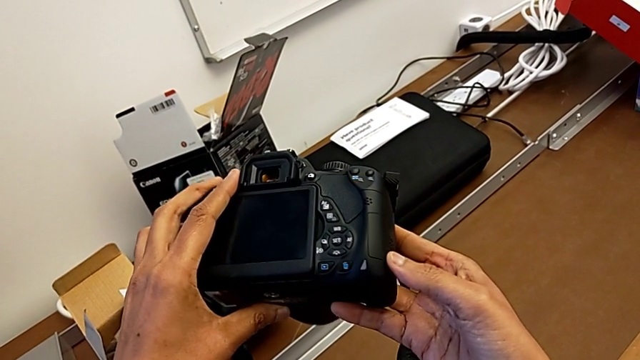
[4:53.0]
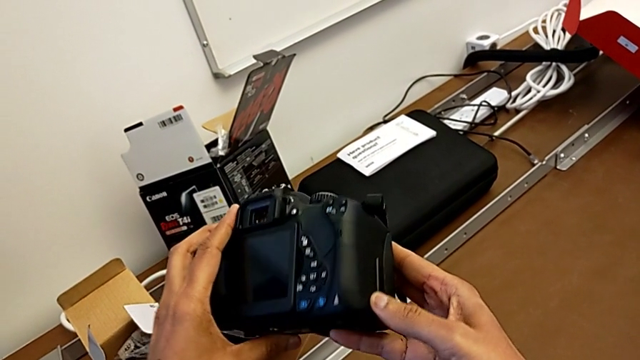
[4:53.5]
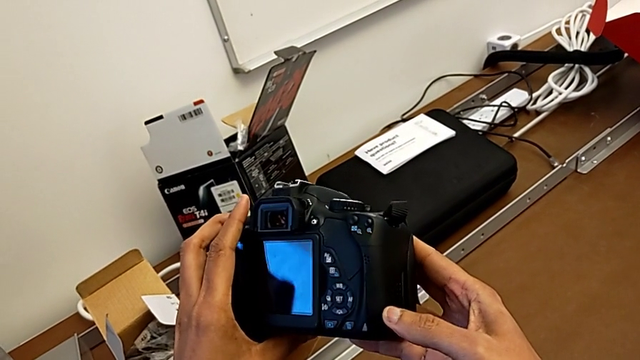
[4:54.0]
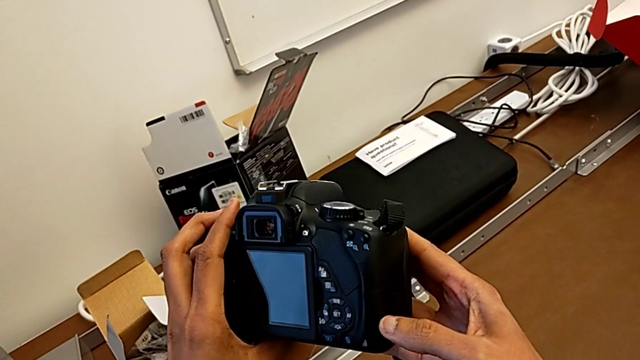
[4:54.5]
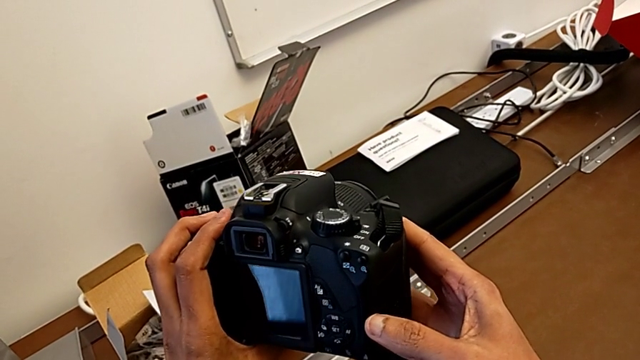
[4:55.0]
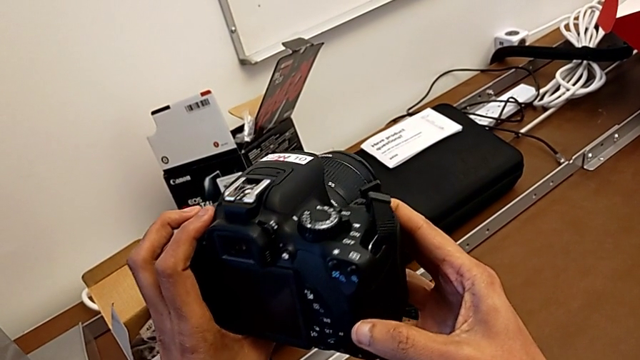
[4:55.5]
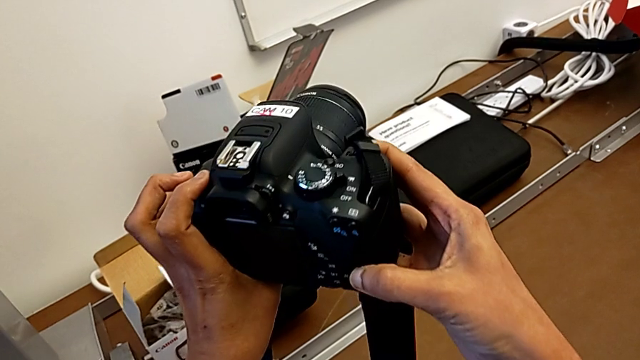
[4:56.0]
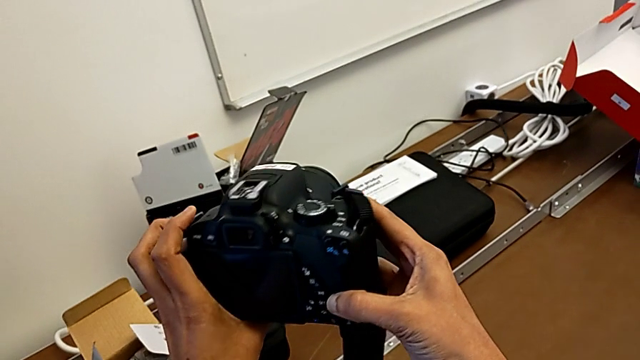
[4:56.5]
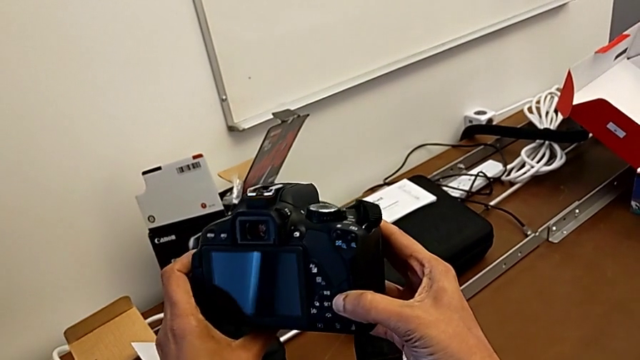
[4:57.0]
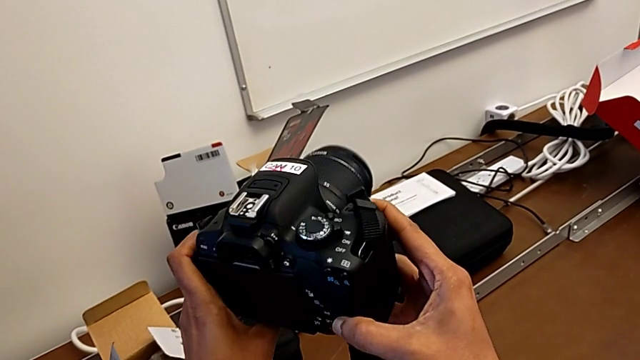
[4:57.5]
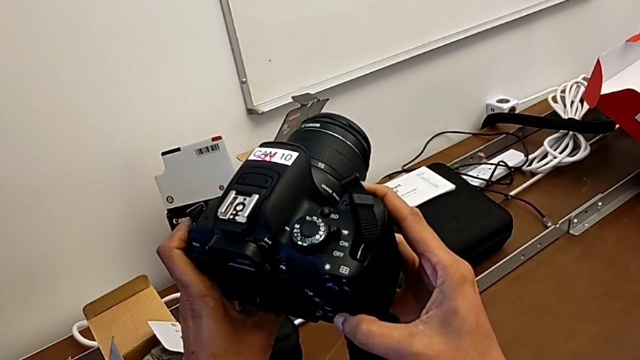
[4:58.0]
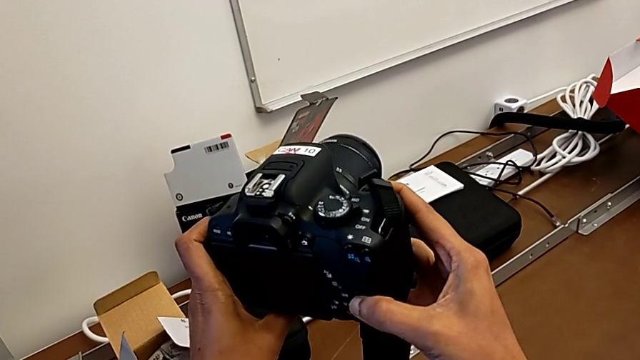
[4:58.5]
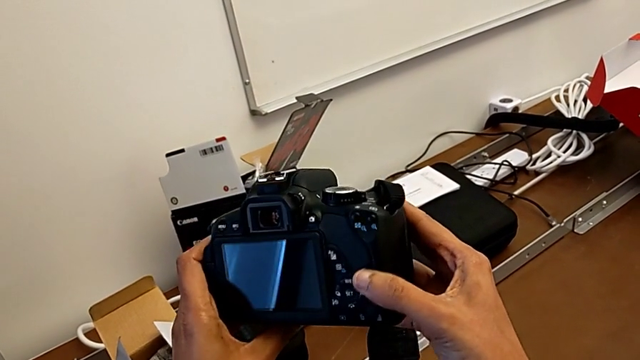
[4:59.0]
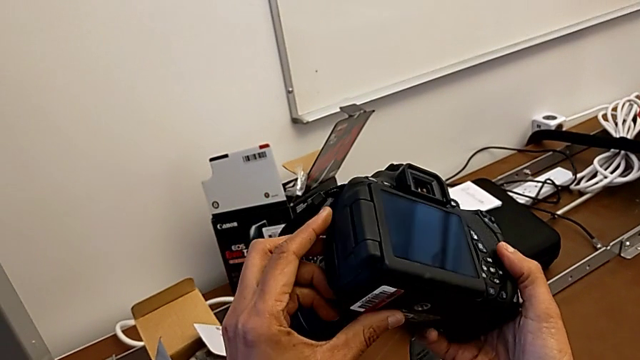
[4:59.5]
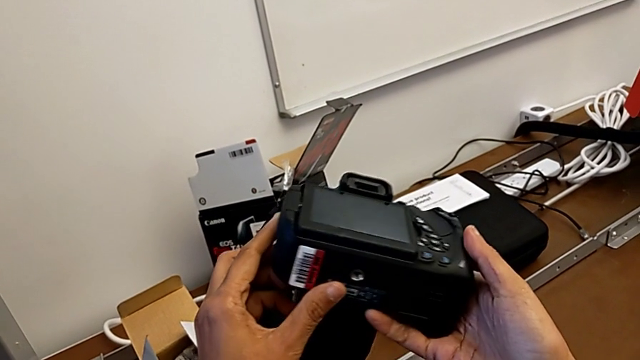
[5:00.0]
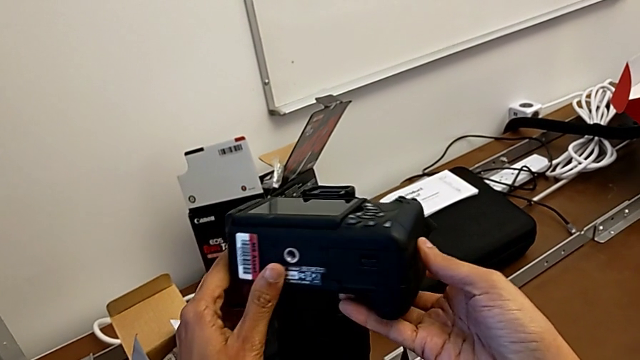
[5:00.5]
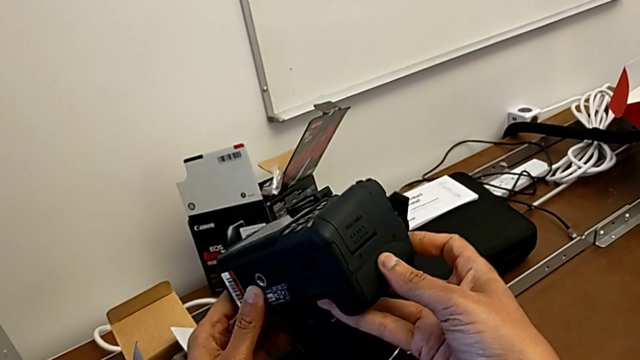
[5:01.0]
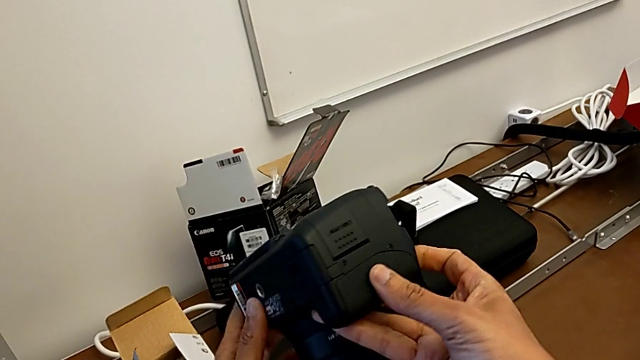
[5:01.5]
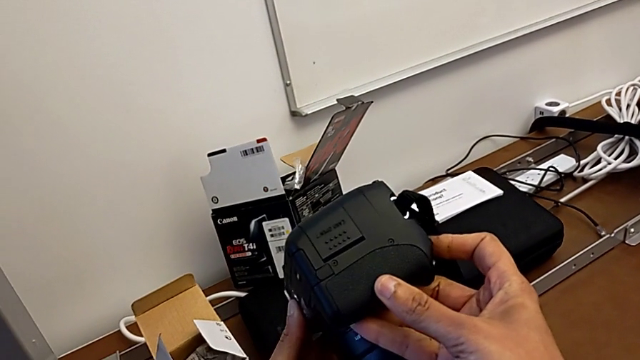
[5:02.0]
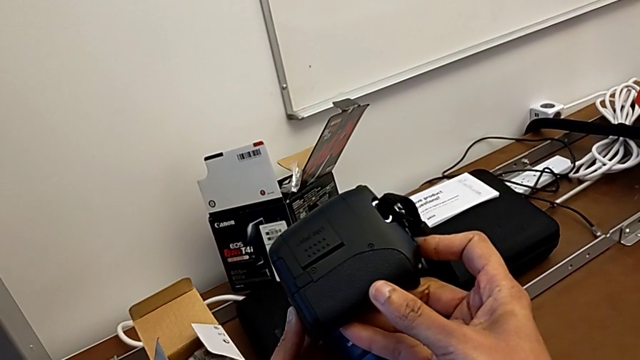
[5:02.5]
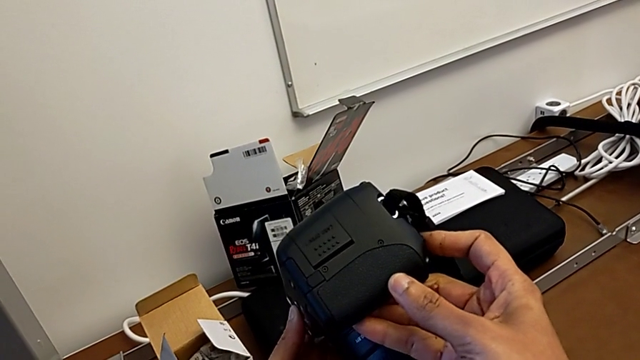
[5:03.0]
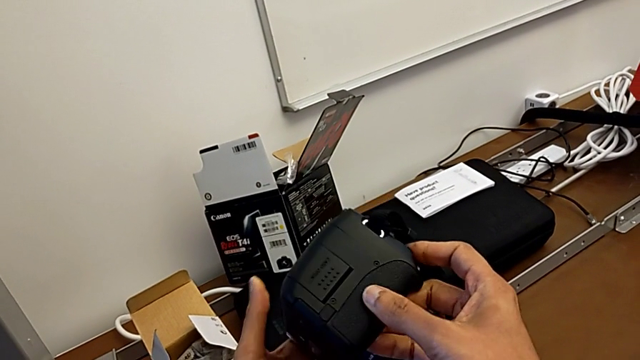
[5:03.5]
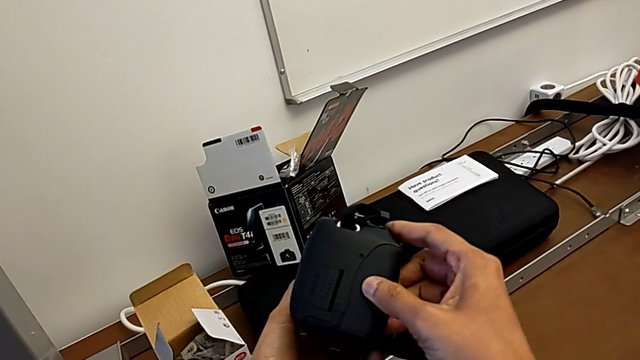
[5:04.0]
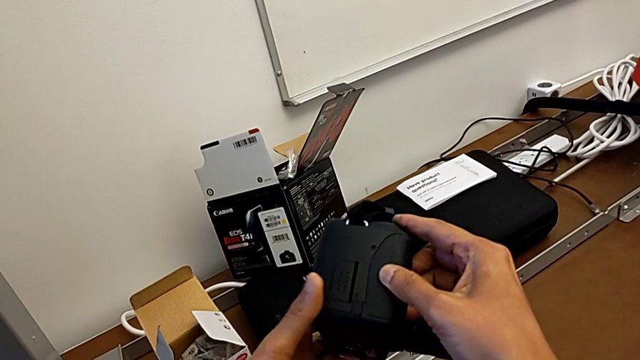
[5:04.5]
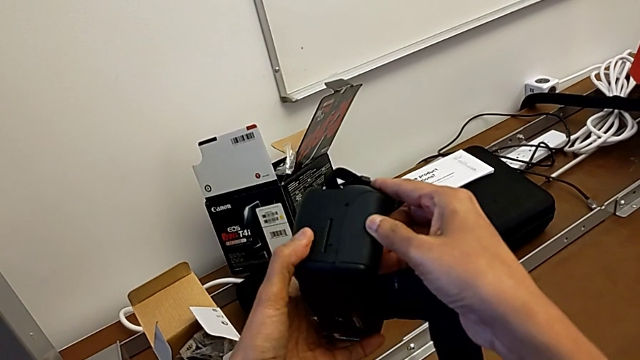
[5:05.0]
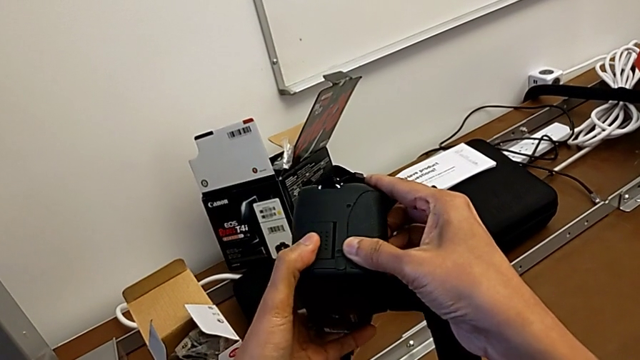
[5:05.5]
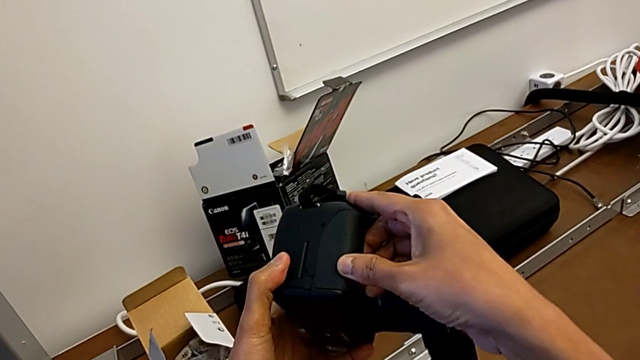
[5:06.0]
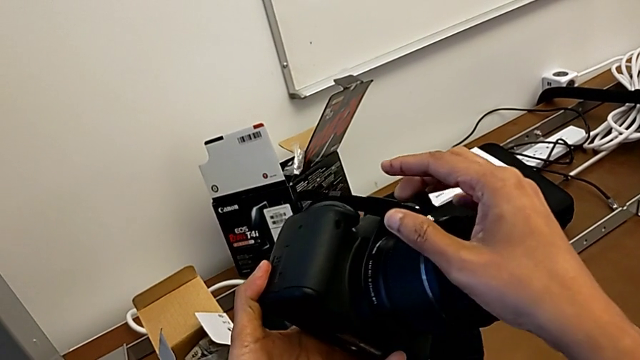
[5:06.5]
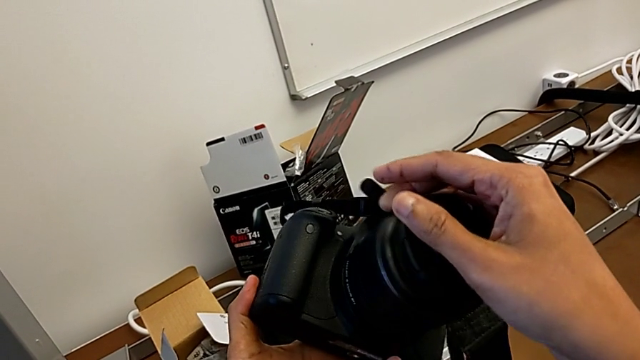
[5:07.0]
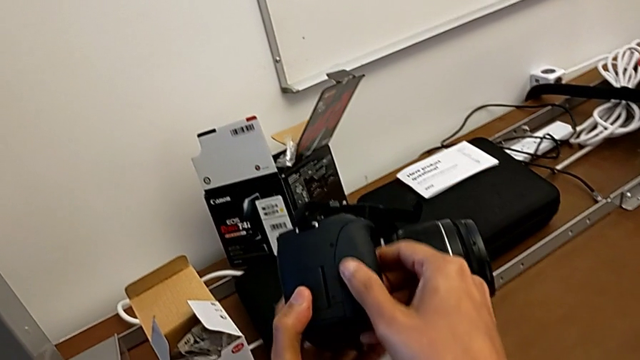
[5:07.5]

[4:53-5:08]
The camera wearer is changing the SD card. They keep rotating the DSLR.

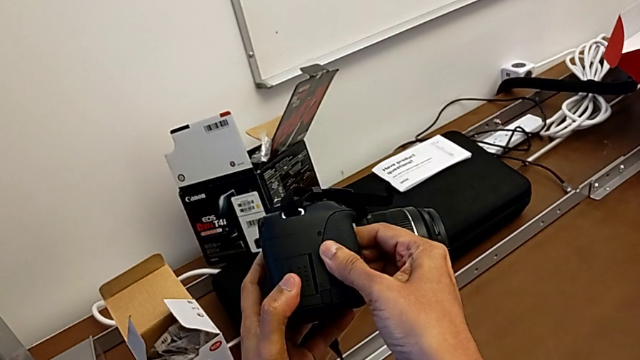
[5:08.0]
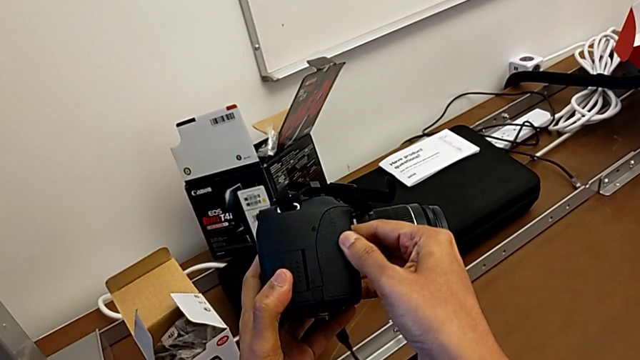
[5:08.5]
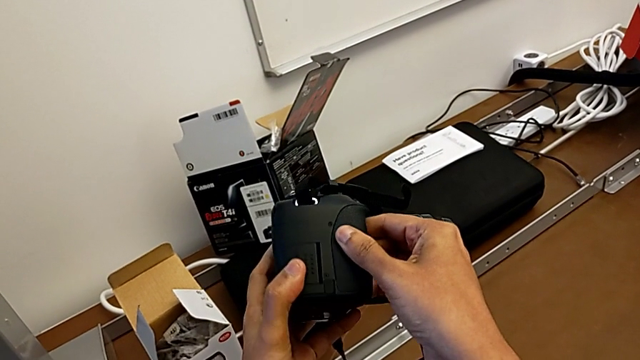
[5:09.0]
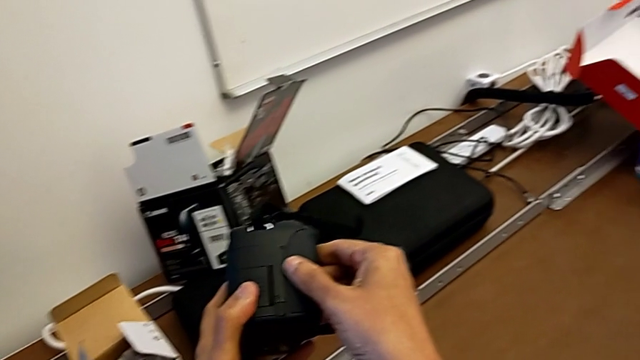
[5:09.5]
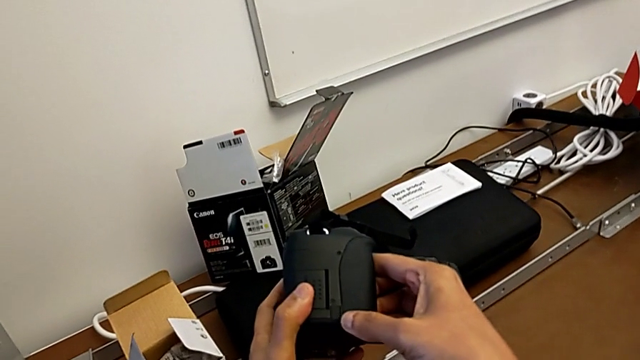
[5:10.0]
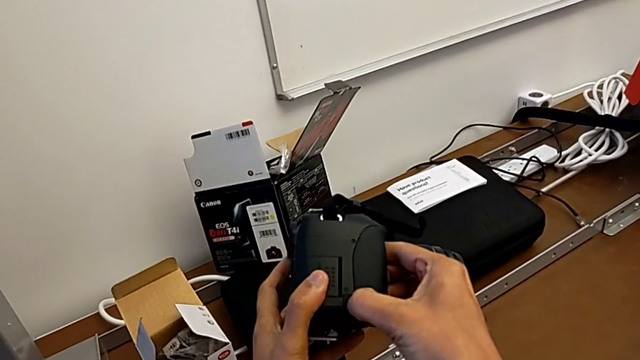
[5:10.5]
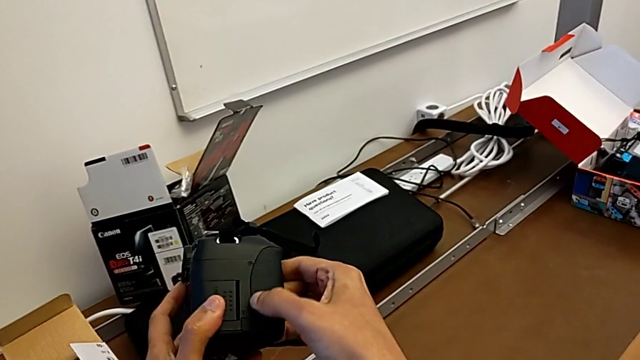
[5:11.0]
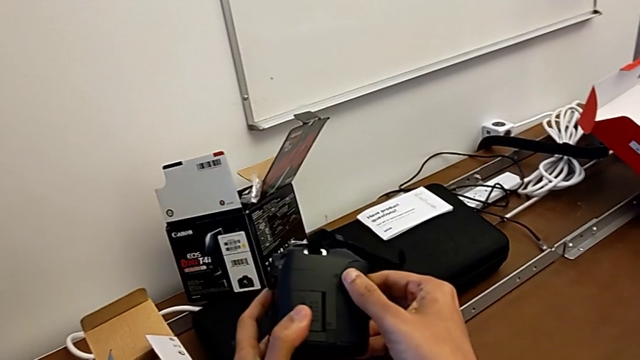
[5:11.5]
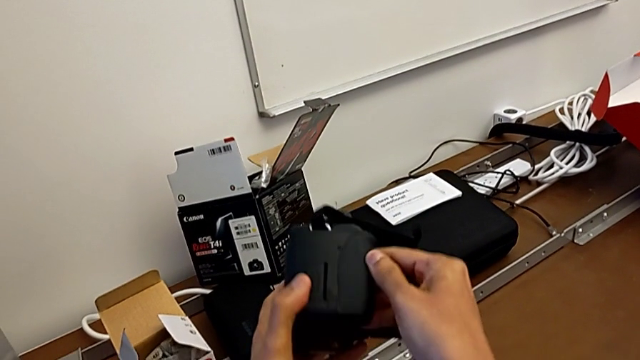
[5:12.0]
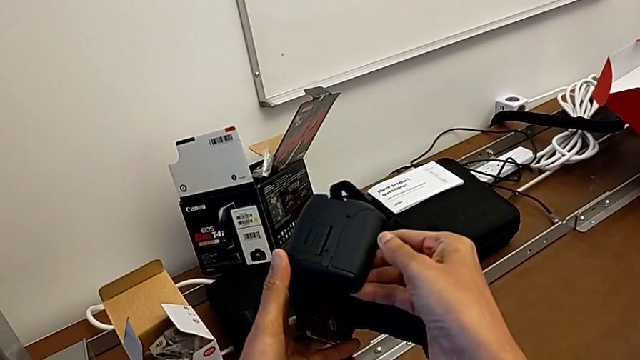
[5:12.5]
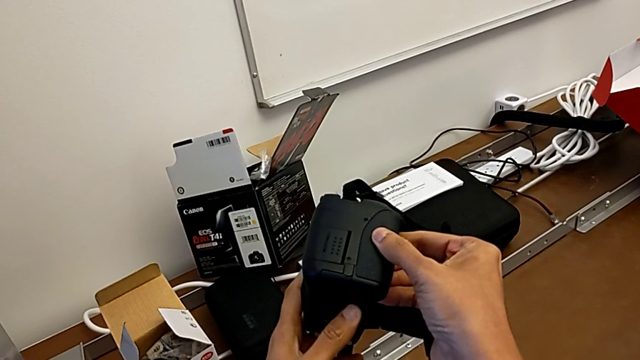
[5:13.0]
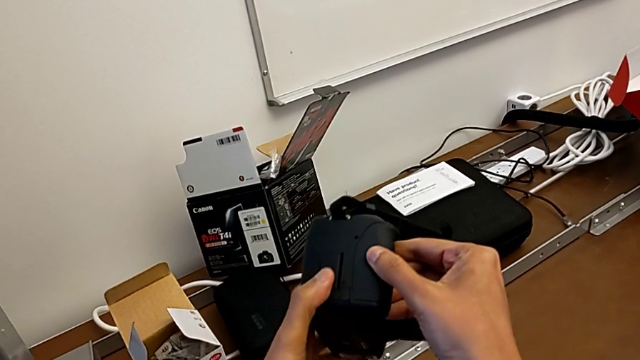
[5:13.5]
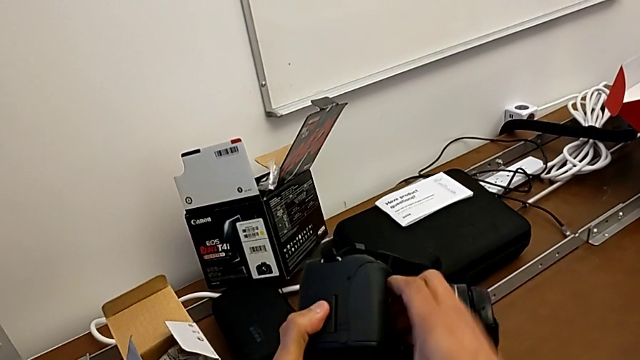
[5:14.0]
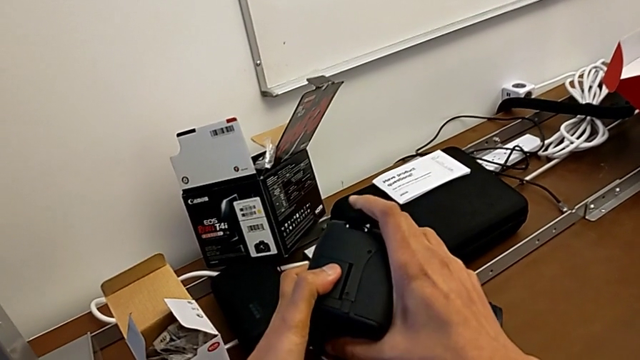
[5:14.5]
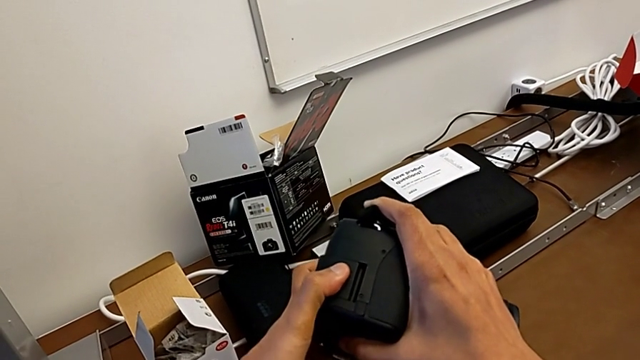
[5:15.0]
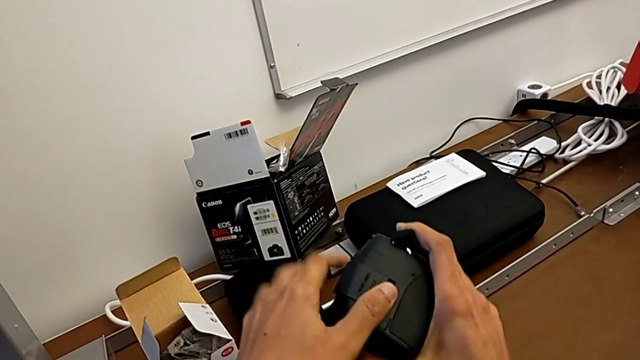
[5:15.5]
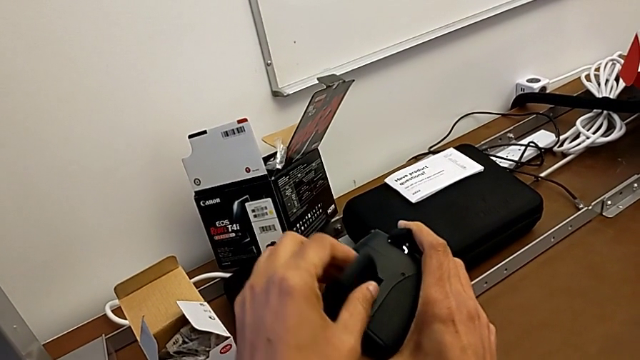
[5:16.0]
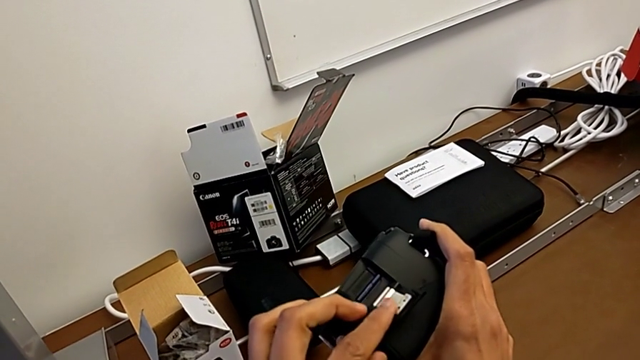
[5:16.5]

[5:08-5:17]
The camera wearer is changing the SD card. They keep rotating the DSLR, push the SD slot and open it.
